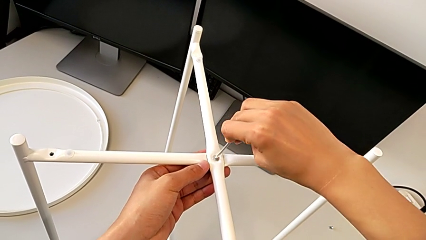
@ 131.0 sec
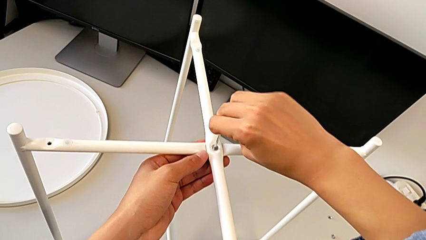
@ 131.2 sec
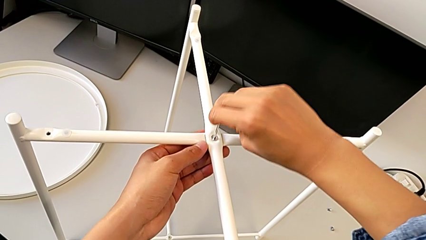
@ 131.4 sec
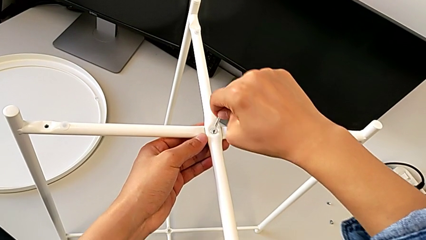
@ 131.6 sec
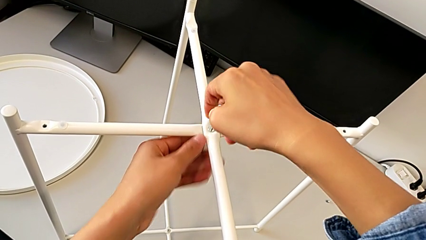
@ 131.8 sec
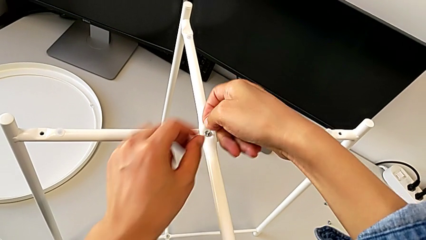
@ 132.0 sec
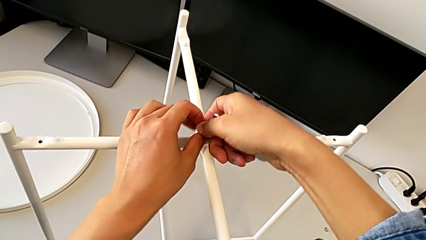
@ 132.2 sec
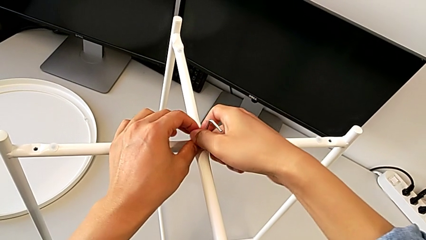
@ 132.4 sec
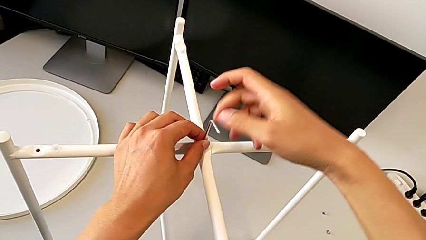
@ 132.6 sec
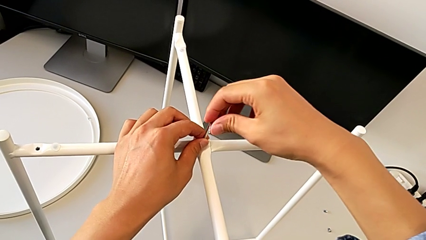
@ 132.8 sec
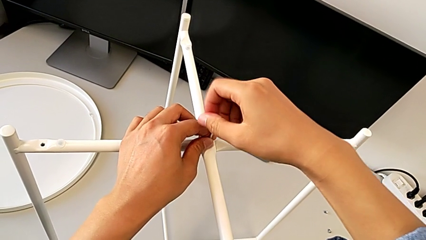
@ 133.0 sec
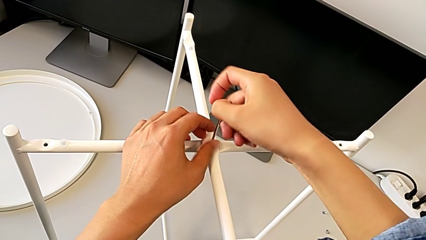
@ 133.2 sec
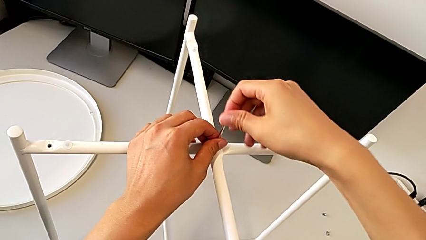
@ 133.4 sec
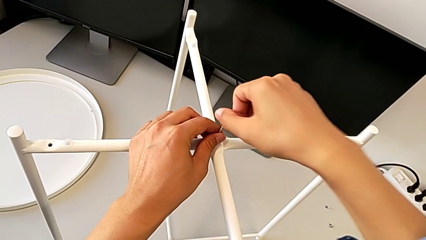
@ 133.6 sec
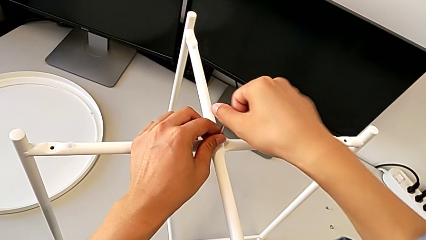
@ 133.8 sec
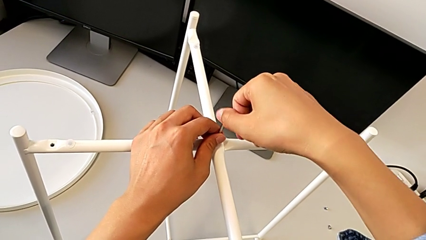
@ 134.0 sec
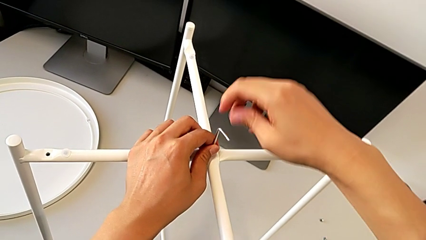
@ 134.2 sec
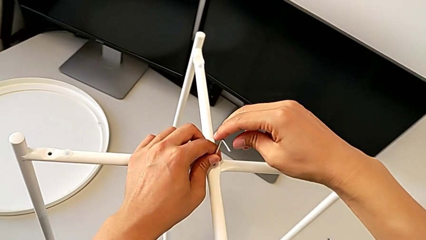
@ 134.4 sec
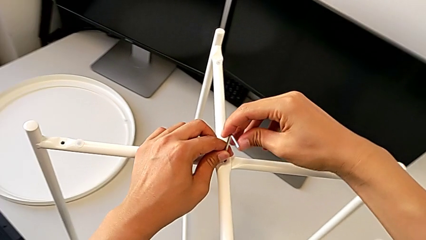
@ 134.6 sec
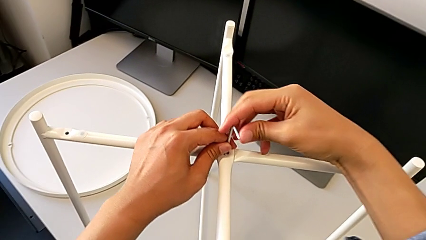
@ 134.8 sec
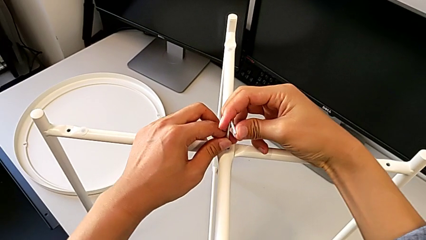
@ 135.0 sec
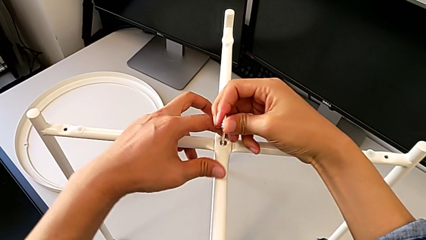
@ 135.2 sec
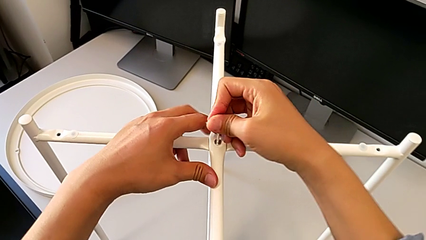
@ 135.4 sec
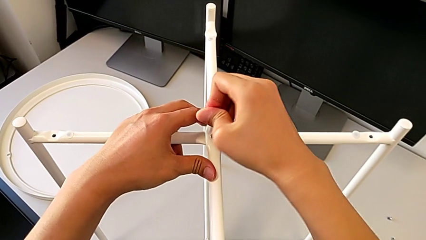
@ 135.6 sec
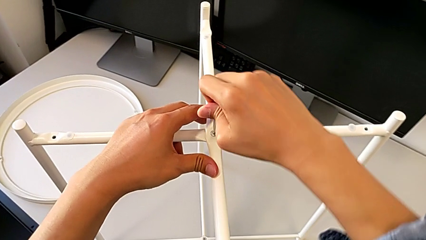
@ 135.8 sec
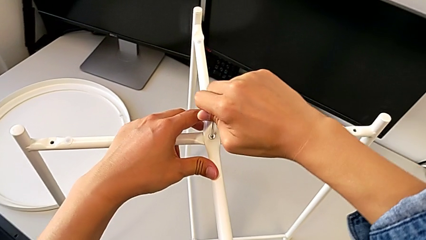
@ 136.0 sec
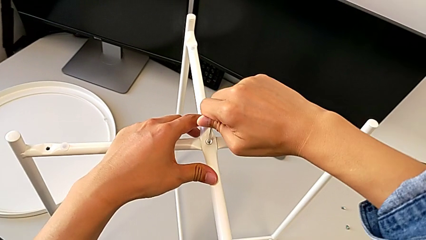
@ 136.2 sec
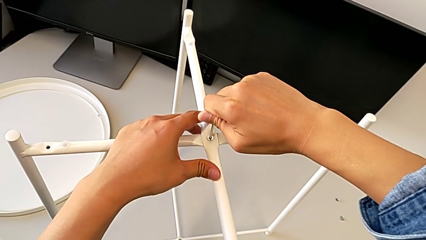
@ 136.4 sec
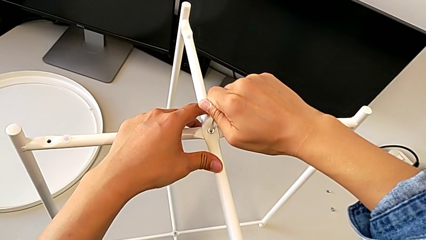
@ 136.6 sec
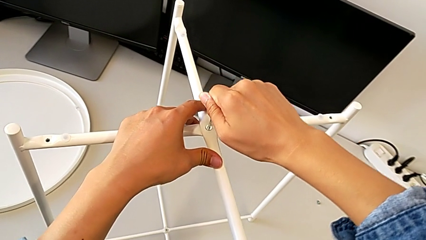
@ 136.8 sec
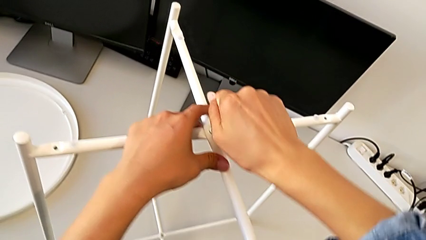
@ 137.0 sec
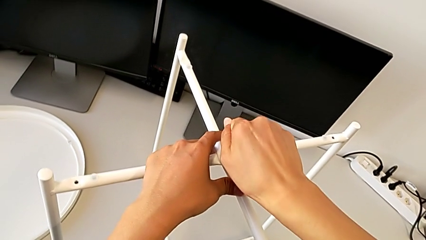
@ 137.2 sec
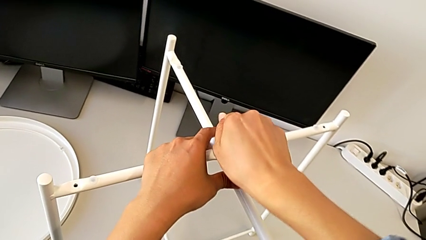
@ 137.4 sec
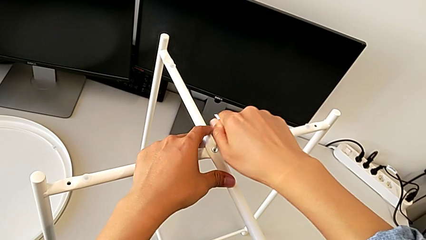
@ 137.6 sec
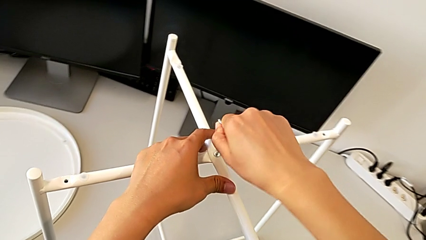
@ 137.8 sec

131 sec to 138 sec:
The camera wearer is assembling the bottom screw into the legs. They screw the hex socket head and withdraw the Allen wrench.

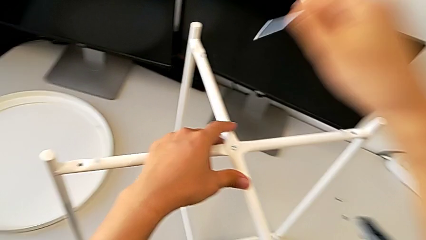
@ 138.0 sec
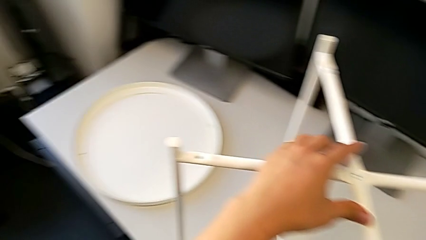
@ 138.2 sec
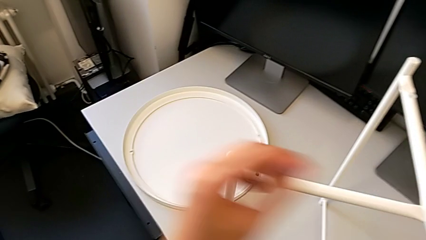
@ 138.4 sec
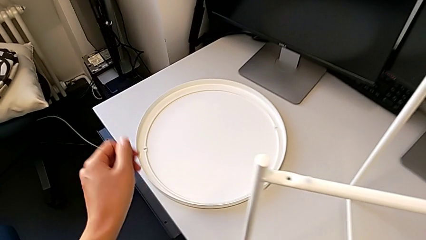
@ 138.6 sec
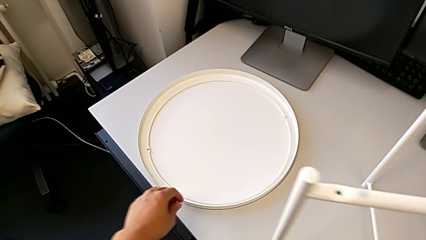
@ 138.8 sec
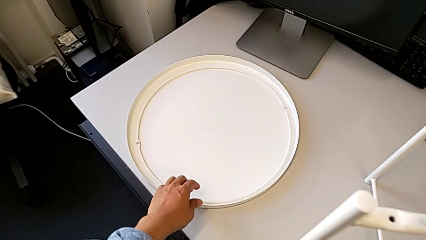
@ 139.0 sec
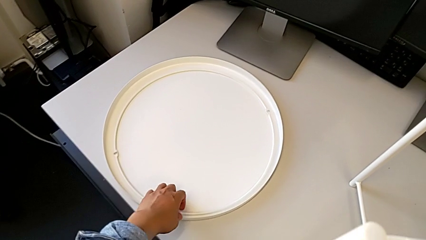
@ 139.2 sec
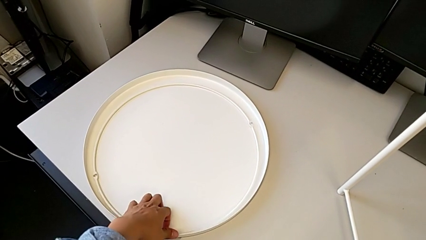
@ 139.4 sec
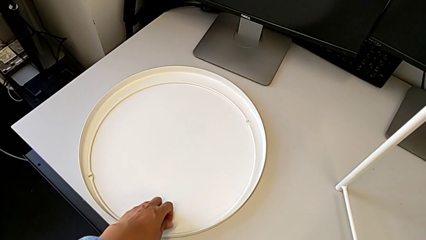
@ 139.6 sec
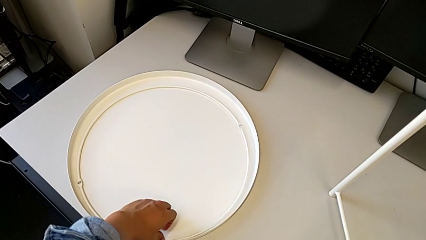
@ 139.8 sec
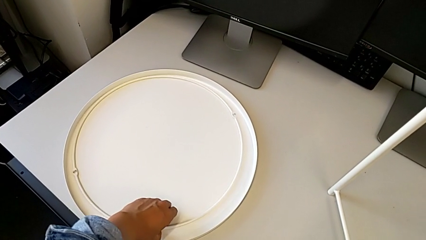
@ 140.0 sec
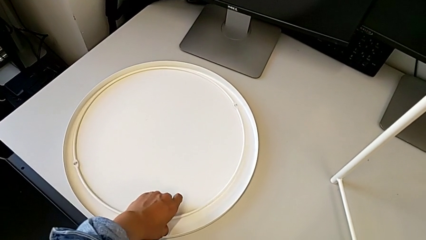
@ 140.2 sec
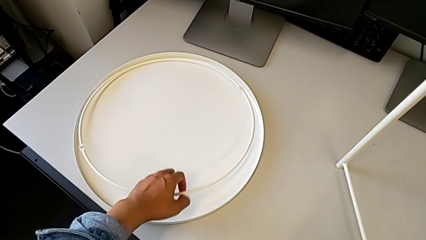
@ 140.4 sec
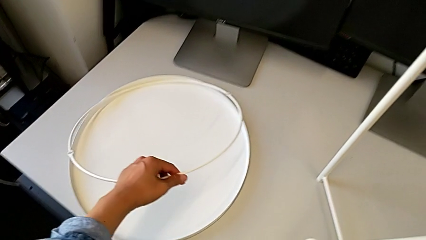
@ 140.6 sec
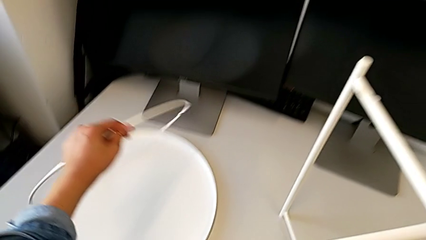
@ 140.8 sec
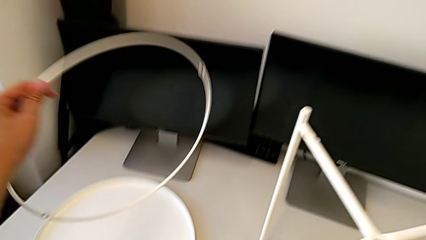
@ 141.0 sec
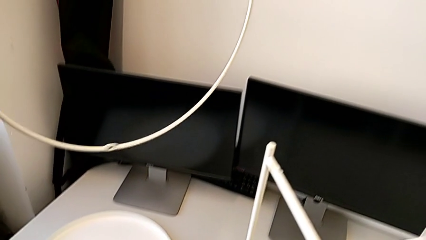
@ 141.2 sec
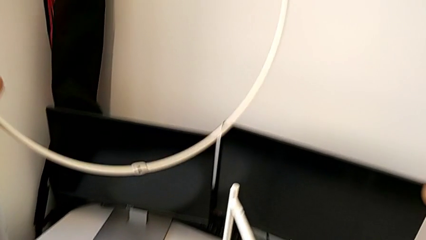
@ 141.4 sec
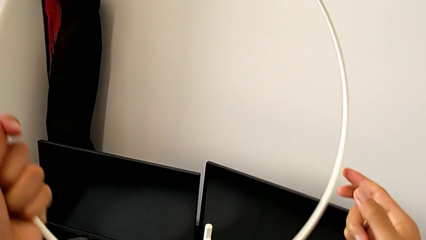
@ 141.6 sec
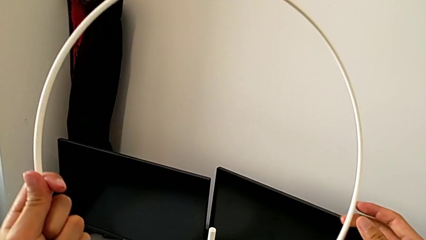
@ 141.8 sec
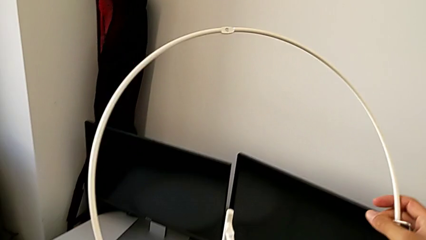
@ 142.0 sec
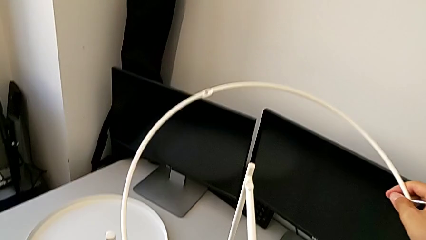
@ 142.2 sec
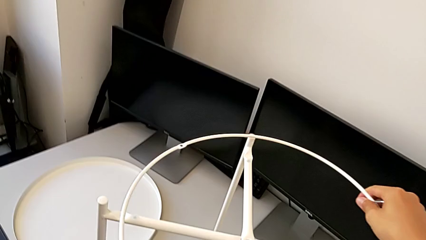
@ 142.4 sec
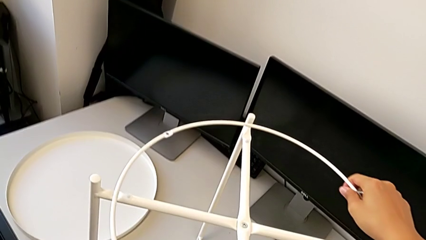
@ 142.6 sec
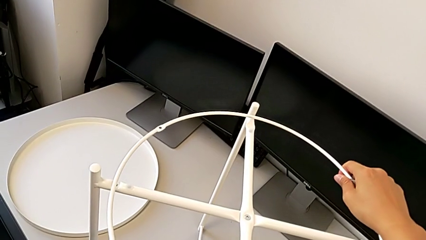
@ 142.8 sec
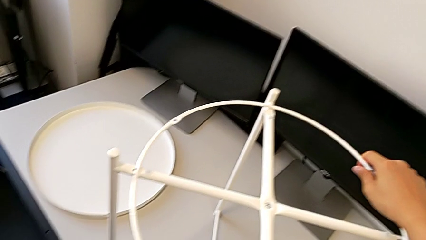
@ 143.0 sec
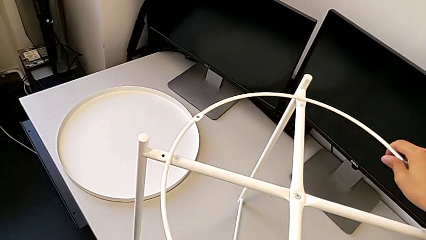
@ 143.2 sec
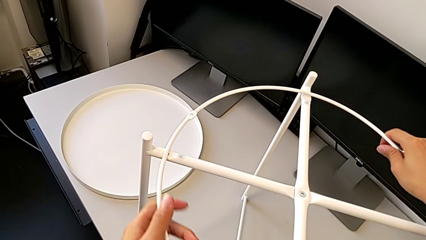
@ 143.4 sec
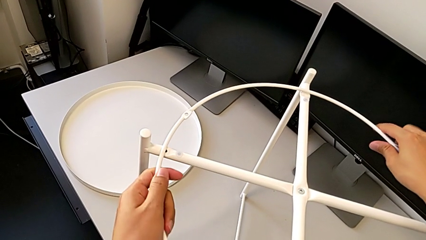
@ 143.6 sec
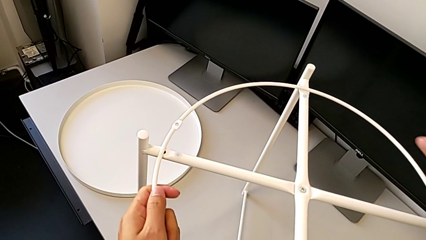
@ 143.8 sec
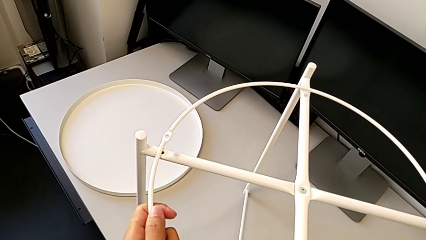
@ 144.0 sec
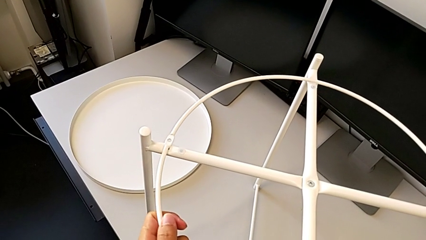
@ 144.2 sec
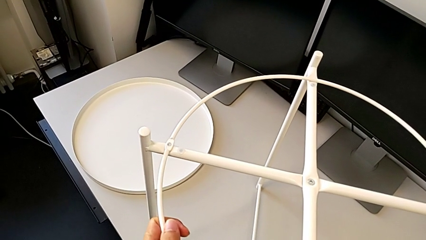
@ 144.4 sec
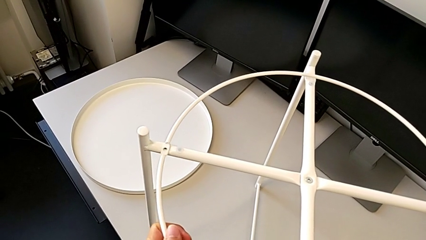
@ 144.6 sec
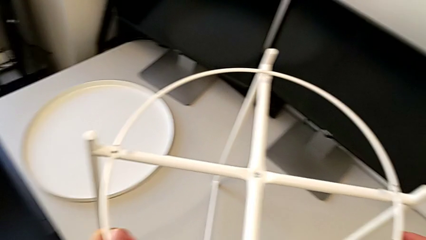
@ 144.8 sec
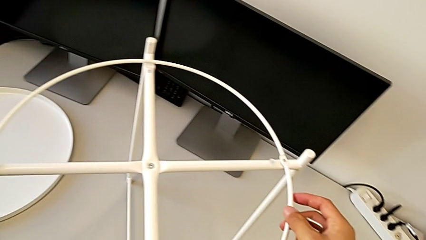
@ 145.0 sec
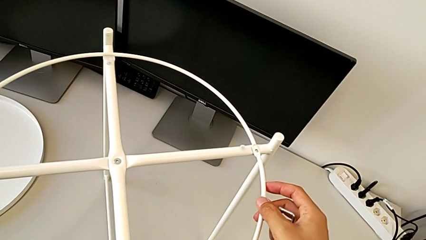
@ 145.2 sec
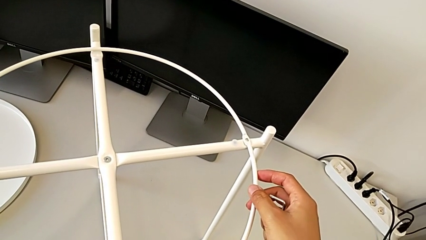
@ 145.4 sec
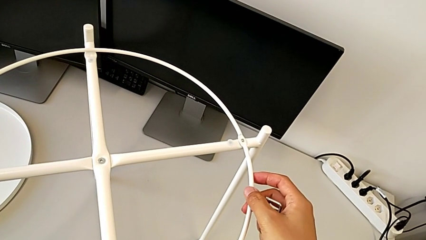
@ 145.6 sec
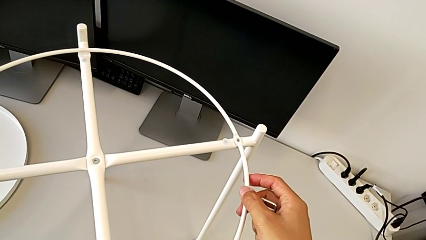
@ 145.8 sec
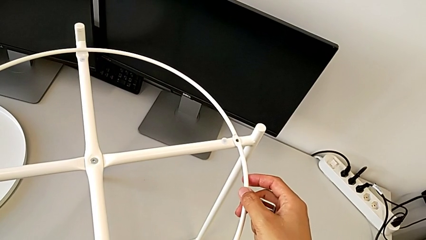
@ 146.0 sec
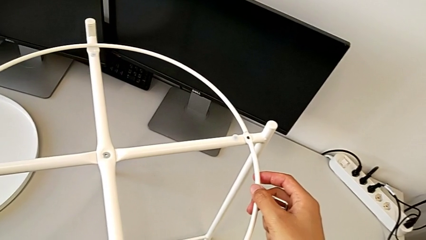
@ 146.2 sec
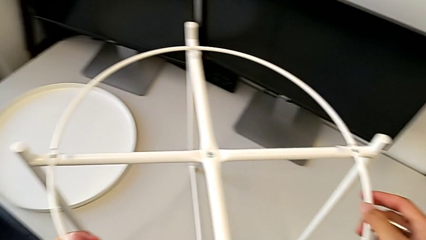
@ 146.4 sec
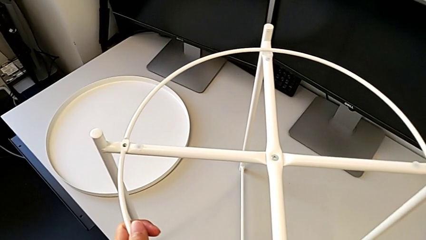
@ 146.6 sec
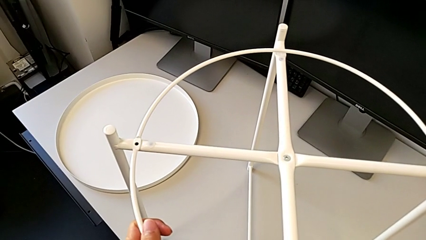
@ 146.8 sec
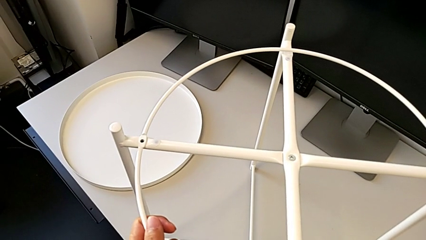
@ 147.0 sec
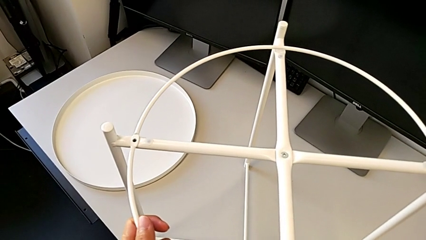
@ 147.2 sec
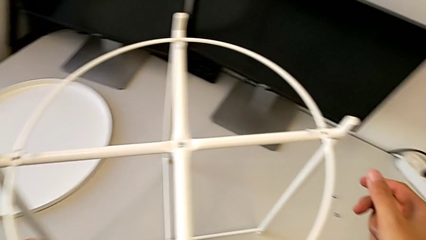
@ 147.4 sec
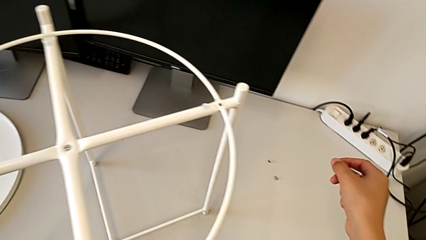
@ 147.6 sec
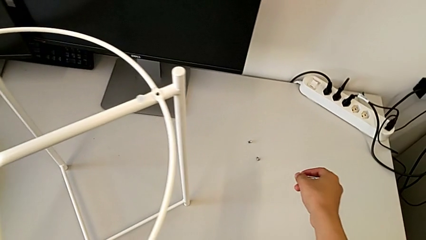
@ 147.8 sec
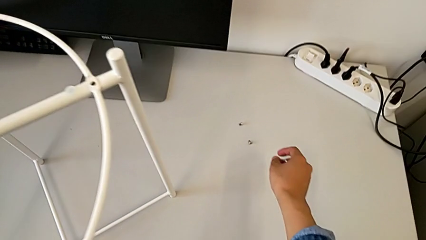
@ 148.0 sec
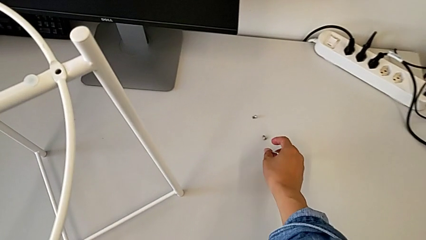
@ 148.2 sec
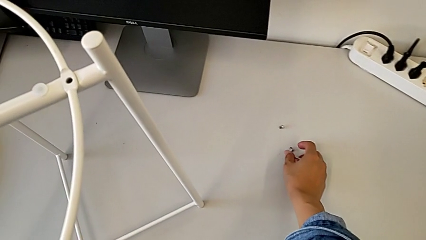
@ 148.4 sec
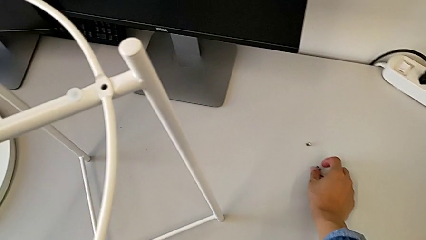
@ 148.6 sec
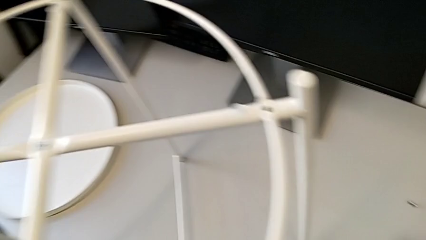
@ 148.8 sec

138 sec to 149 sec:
The camera wearer is assembling the circle. They lift the circle, align it twice and grab the hex socket head.
